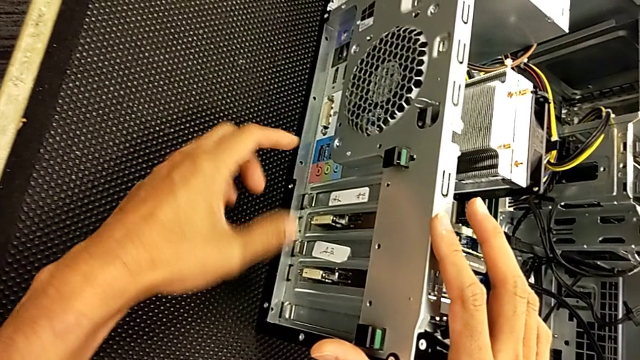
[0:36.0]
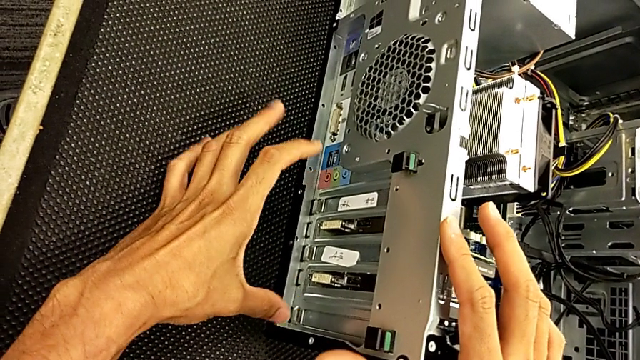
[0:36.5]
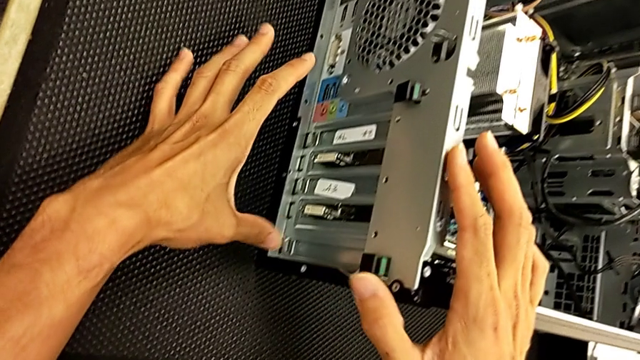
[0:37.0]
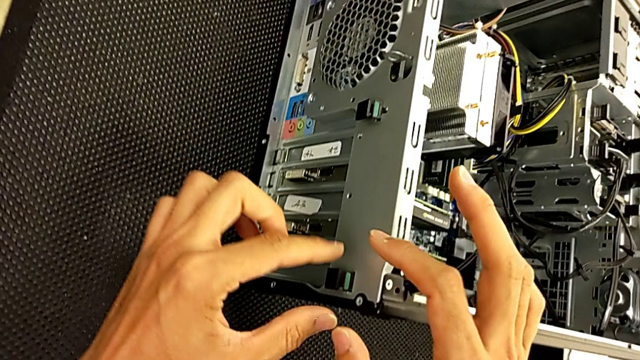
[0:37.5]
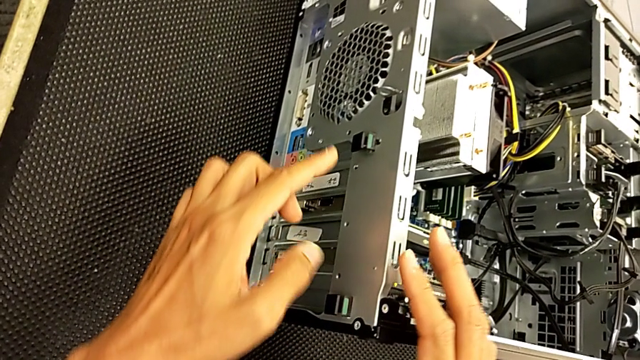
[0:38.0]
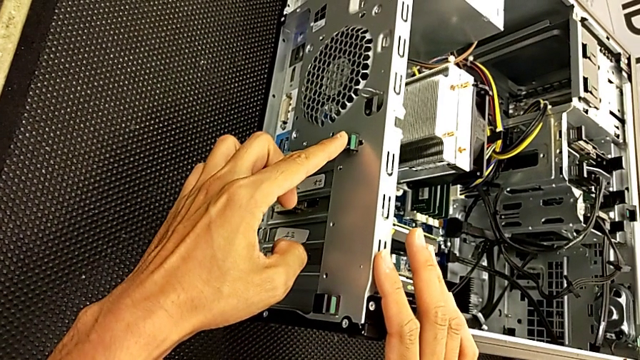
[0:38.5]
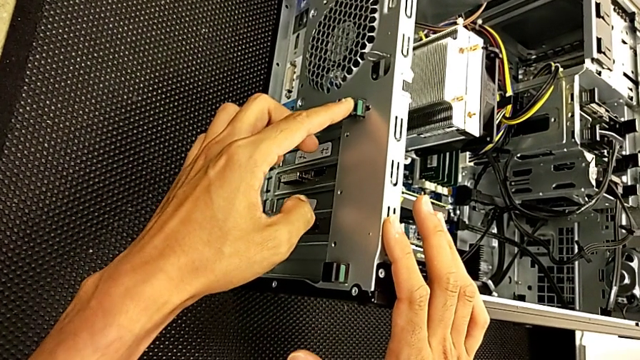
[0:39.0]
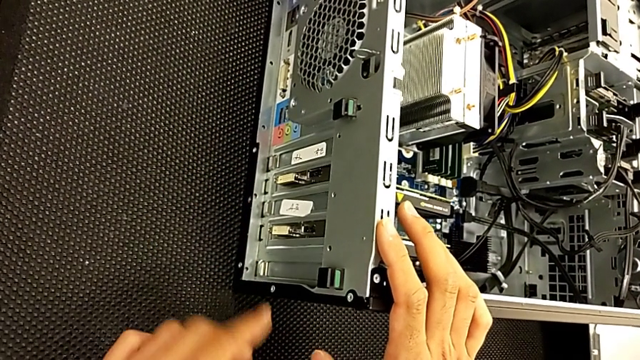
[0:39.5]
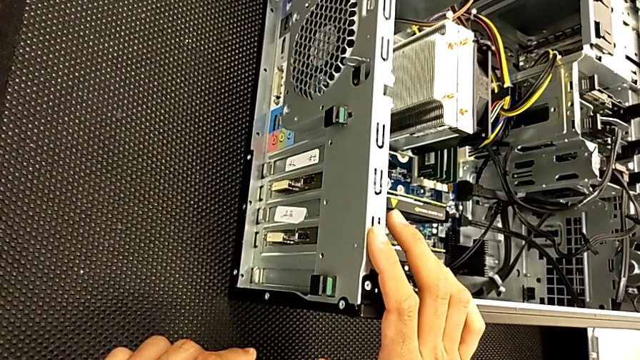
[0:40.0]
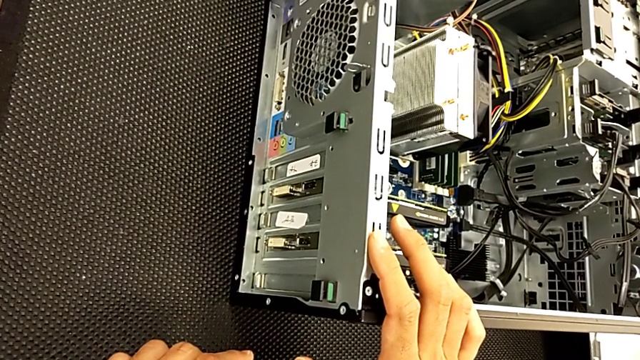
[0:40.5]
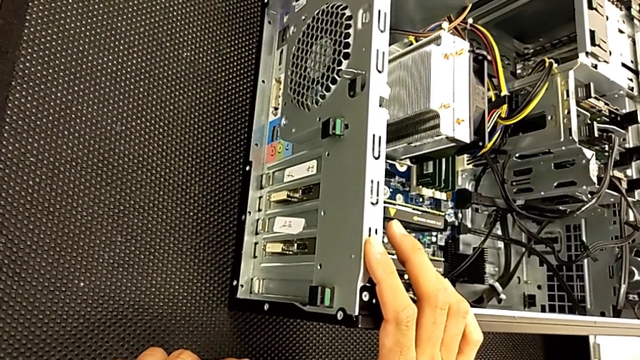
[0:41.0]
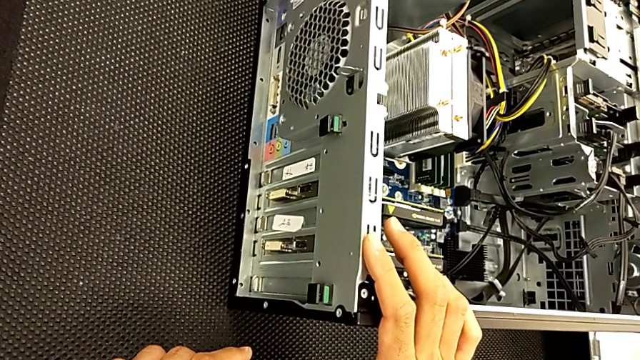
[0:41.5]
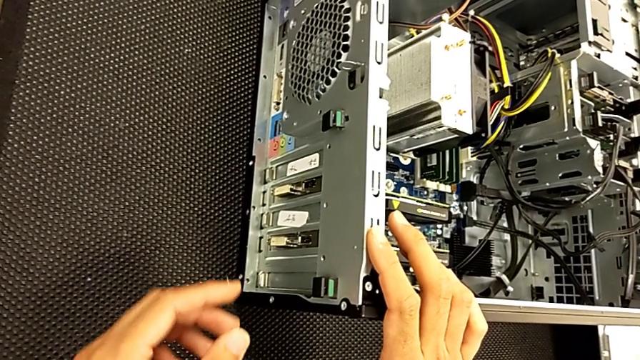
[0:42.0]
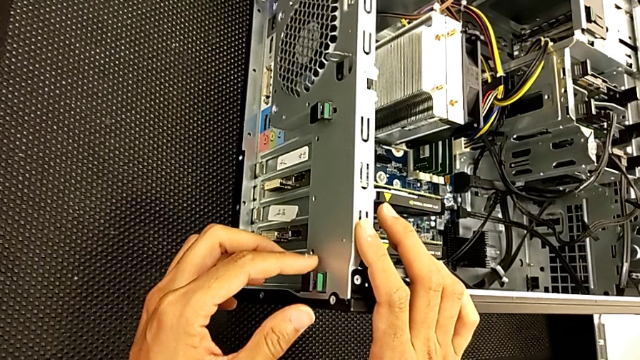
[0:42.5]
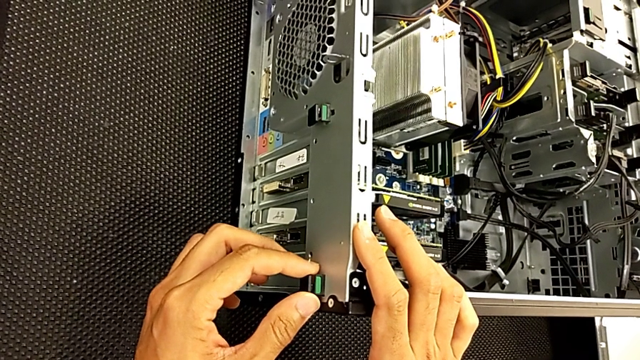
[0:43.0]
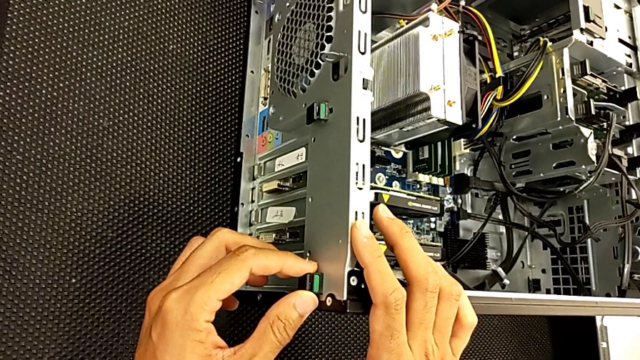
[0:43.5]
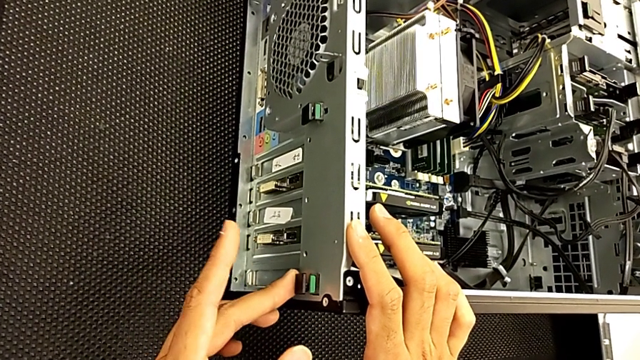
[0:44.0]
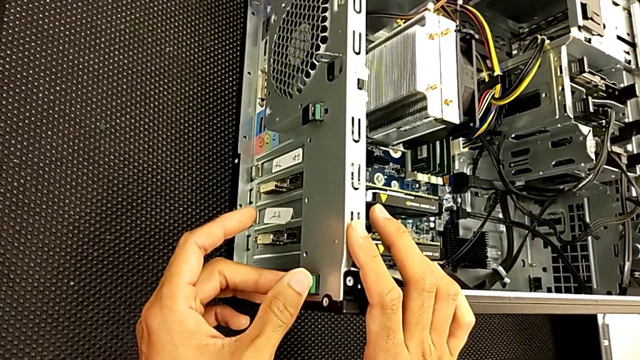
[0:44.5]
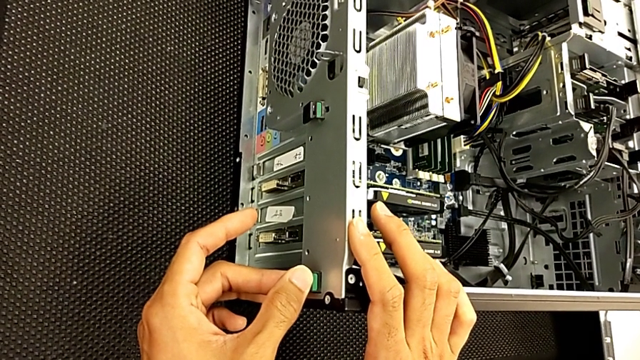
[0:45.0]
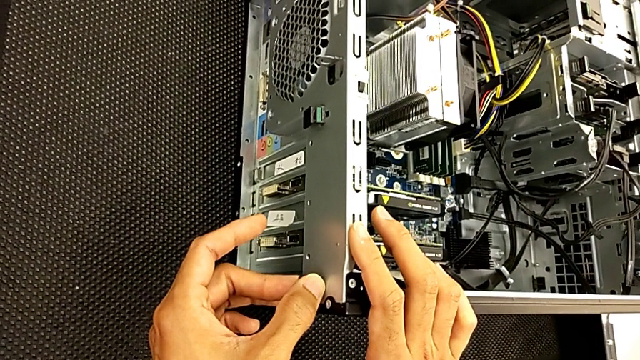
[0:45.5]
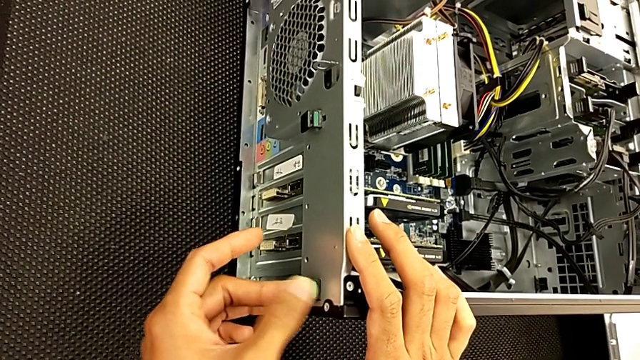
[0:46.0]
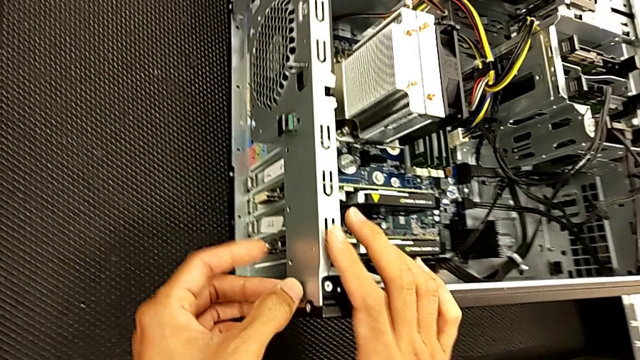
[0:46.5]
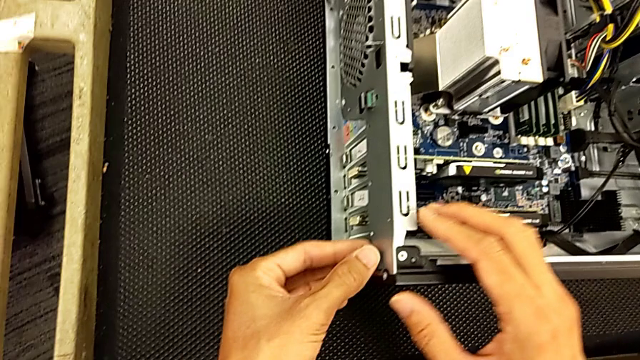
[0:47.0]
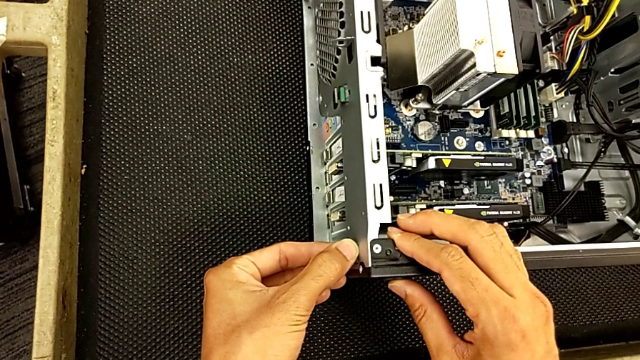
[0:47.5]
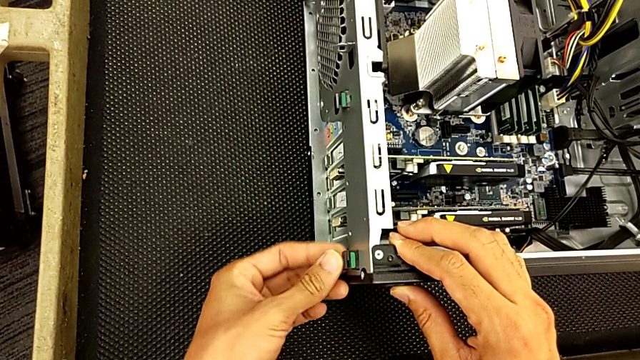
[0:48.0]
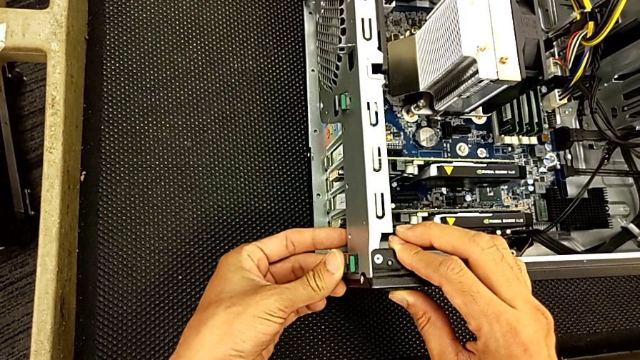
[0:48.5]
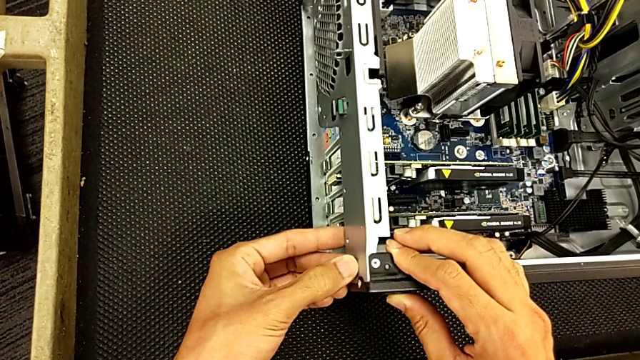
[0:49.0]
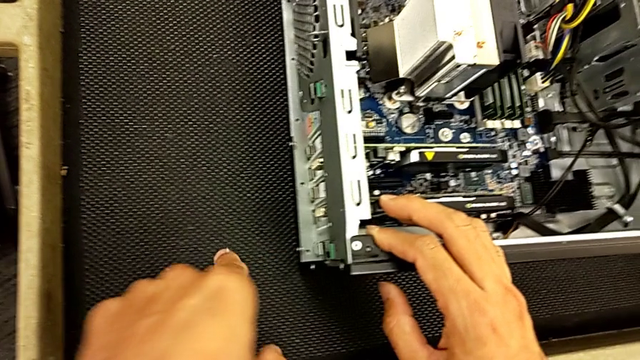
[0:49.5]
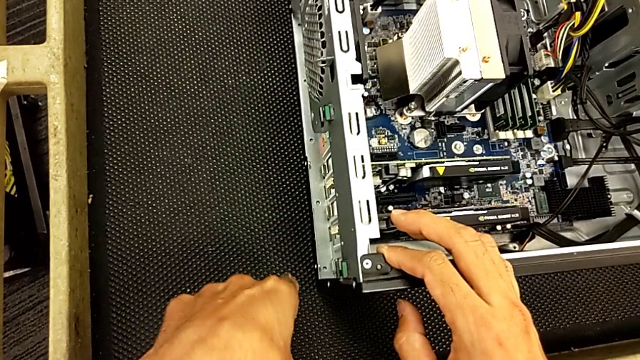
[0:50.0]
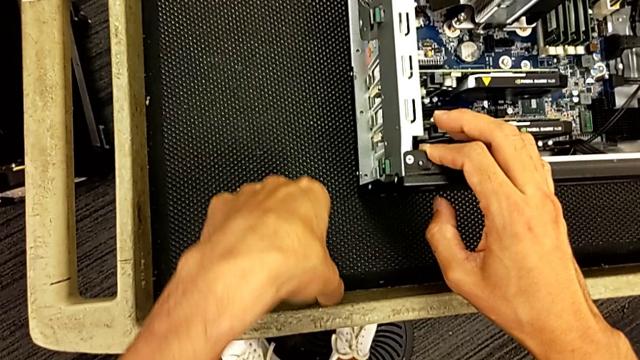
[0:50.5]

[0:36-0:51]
The camera wearer is changing the graphics card. They keep inspecting the computer tower, grab the computer tab and press it.

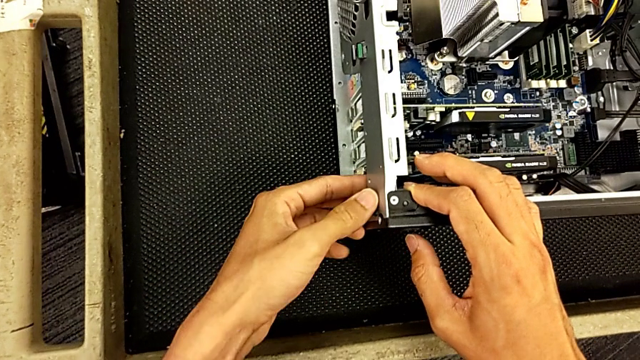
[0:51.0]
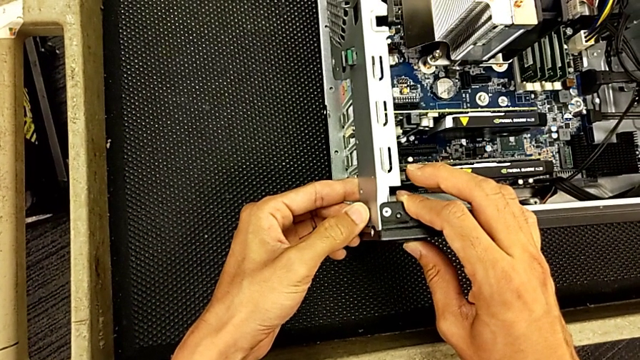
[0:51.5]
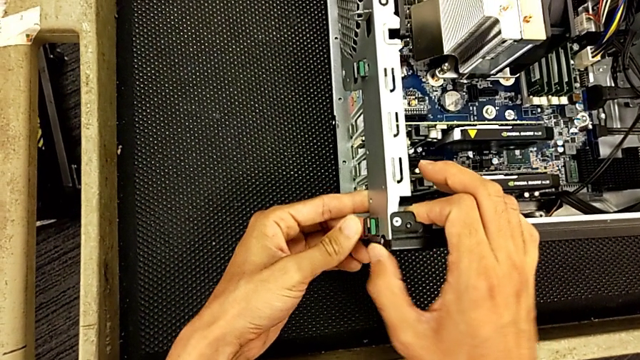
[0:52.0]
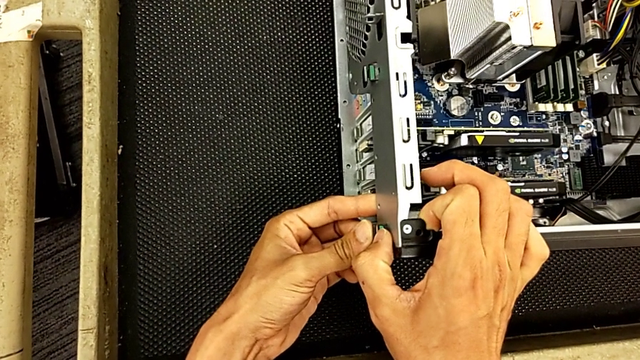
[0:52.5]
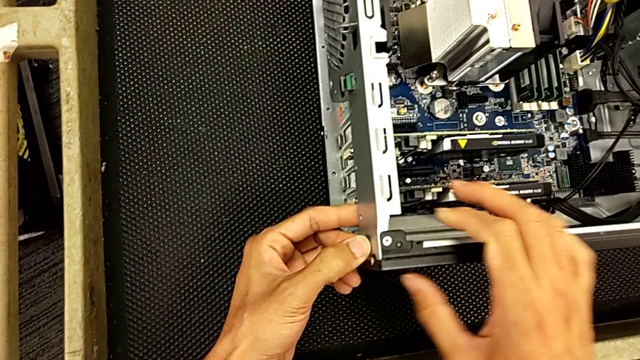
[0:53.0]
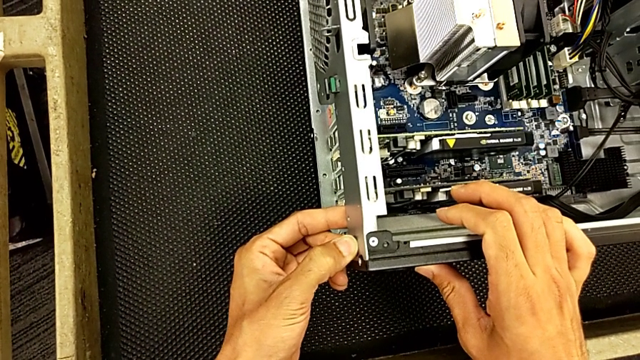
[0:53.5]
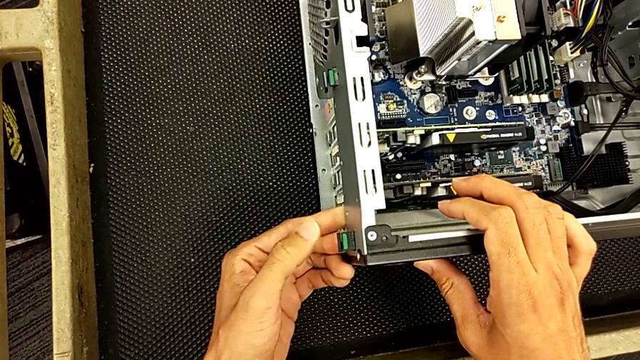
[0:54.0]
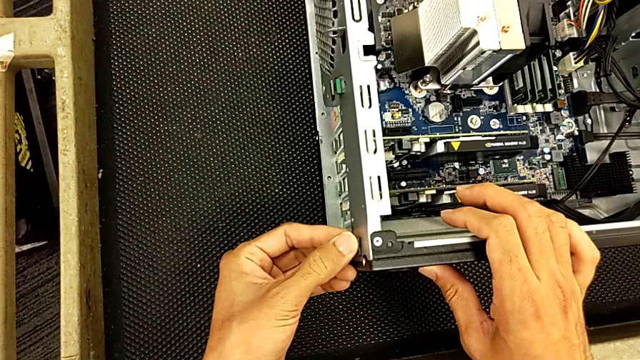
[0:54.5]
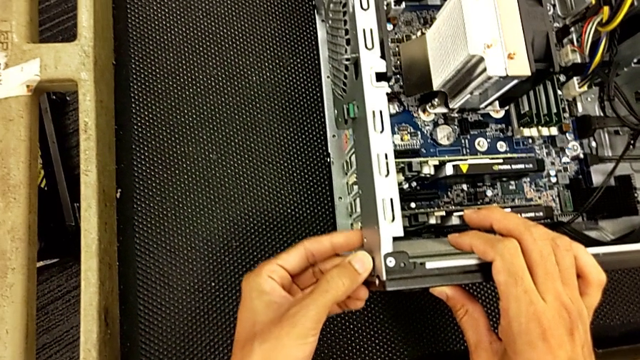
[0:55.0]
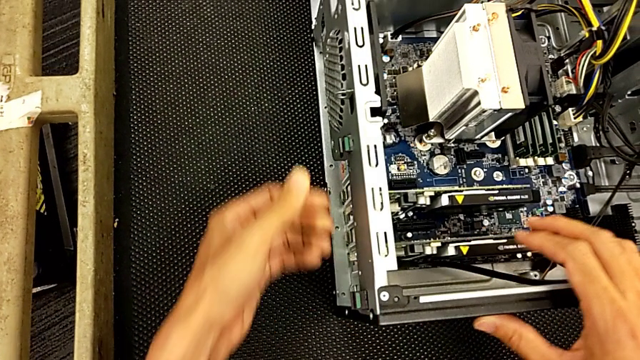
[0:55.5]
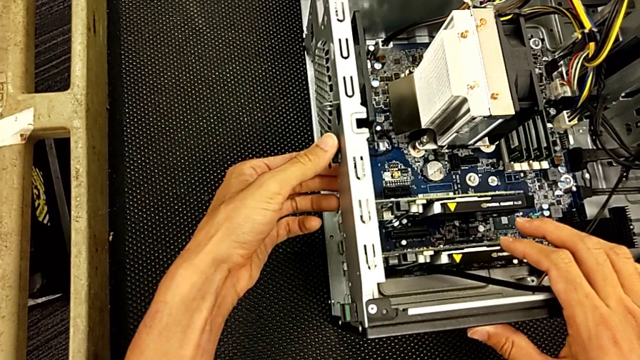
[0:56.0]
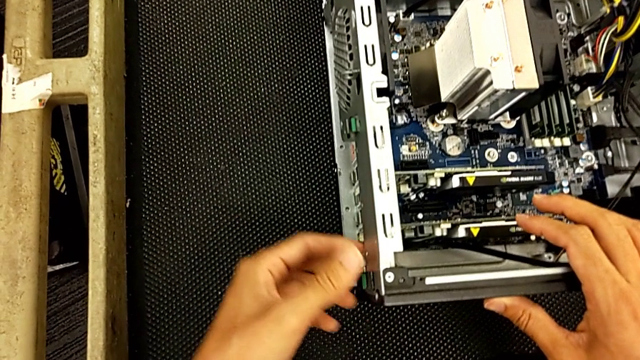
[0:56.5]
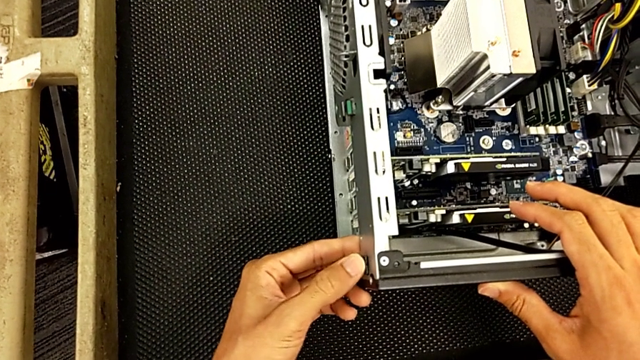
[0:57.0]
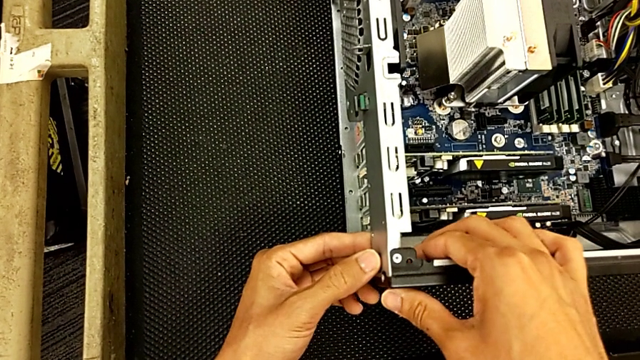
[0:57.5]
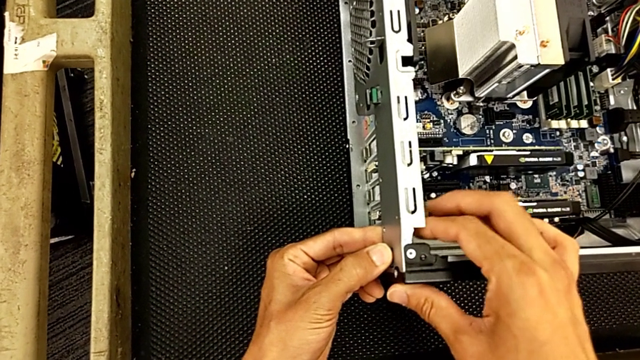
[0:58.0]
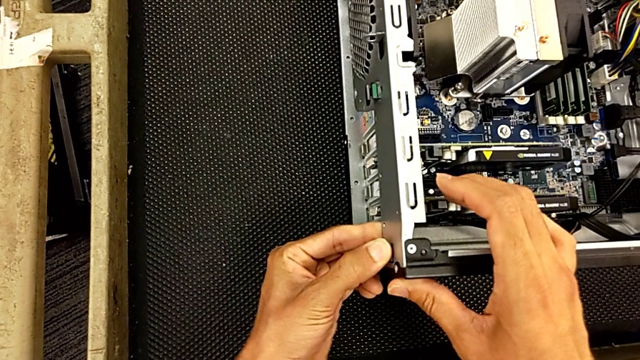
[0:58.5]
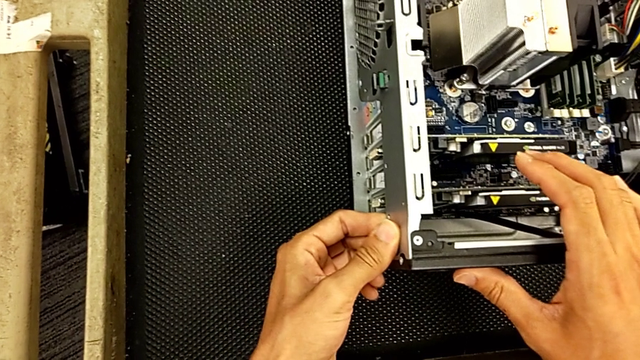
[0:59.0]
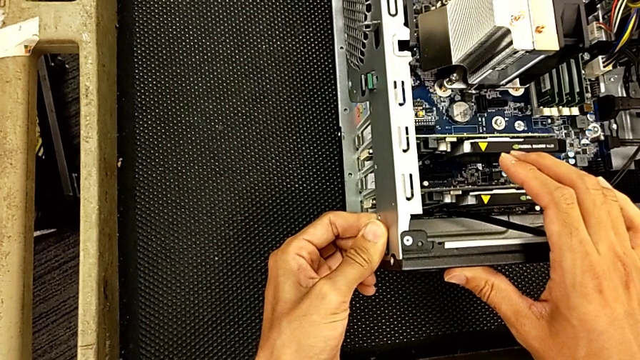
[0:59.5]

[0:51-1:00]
The camera wearer is changing the graphics card. They begin to push the computer tab.
